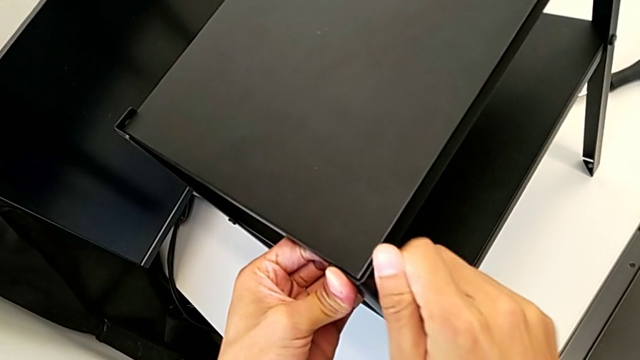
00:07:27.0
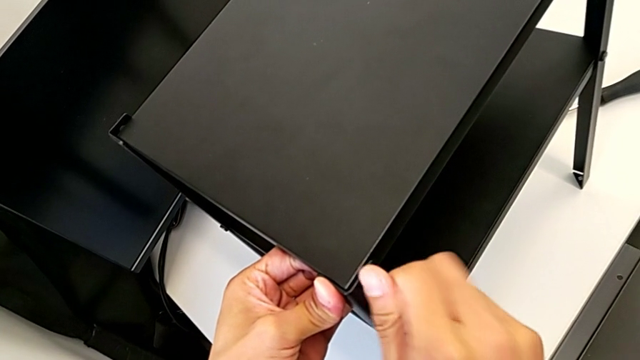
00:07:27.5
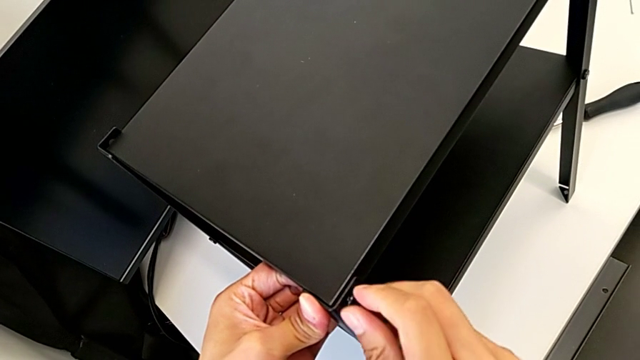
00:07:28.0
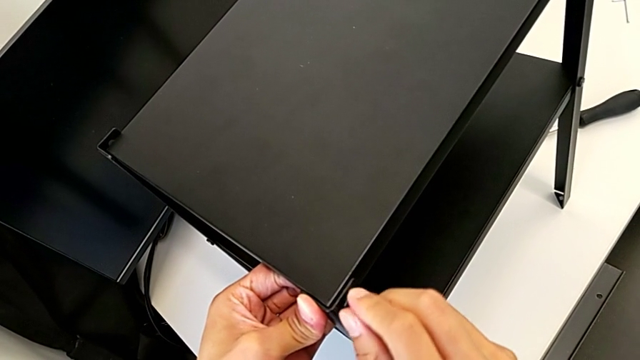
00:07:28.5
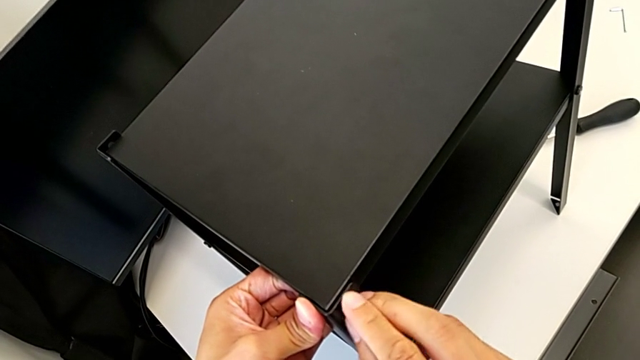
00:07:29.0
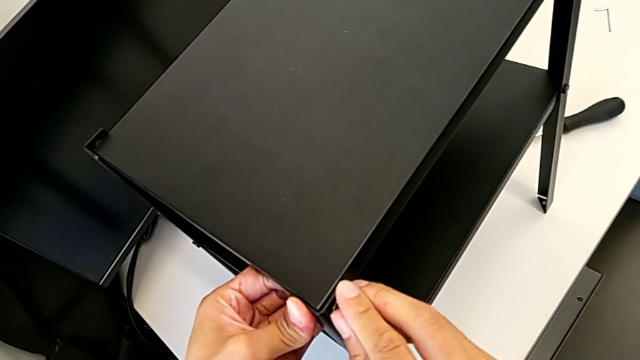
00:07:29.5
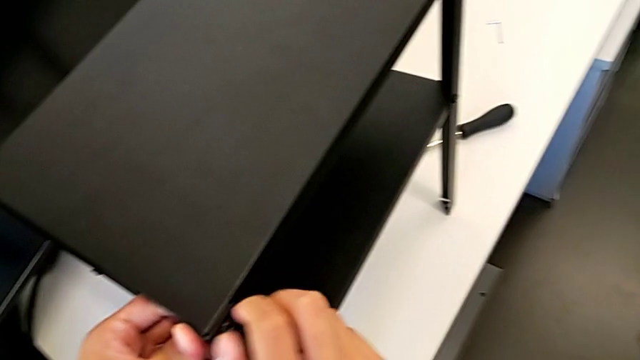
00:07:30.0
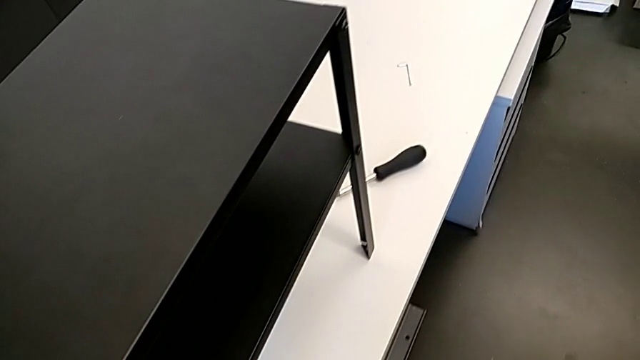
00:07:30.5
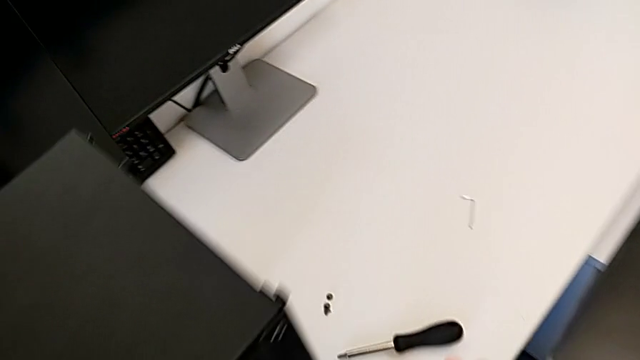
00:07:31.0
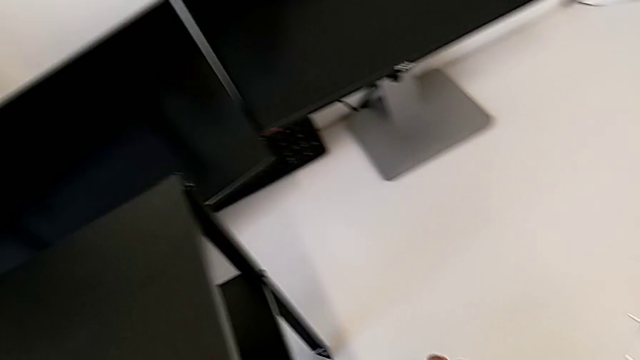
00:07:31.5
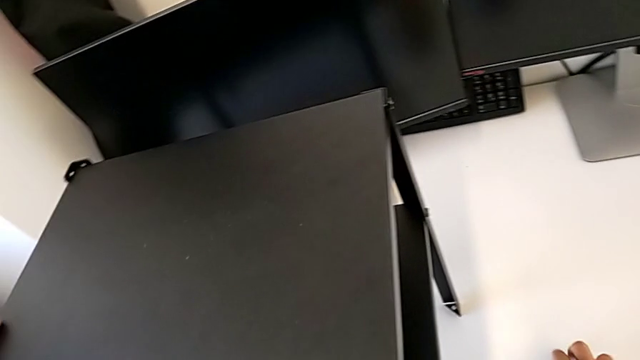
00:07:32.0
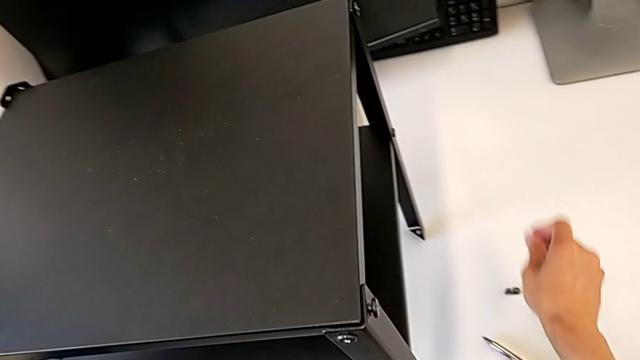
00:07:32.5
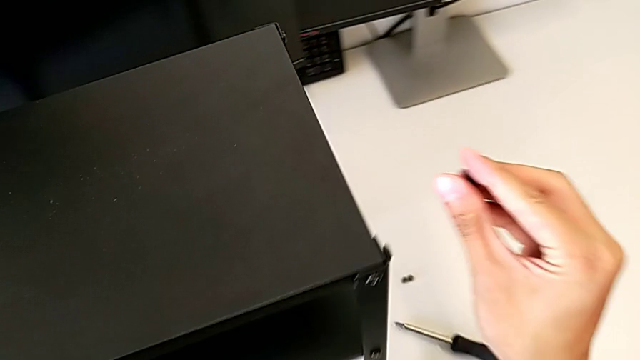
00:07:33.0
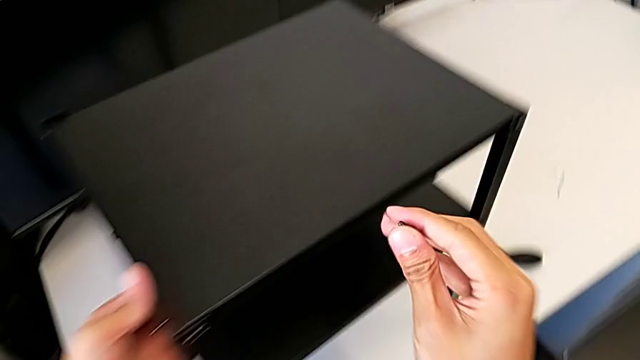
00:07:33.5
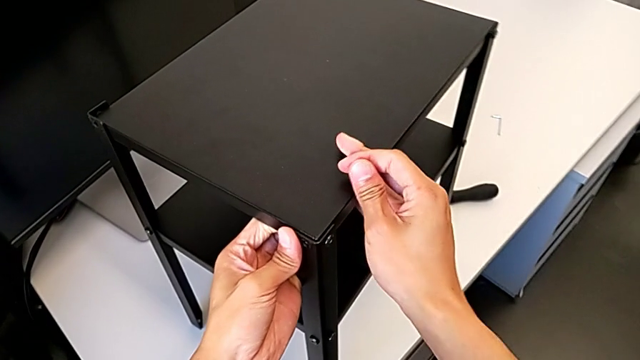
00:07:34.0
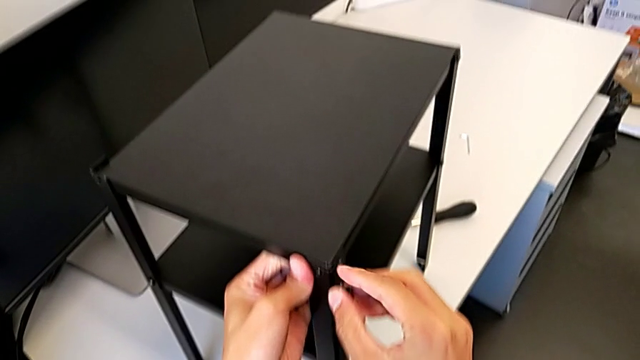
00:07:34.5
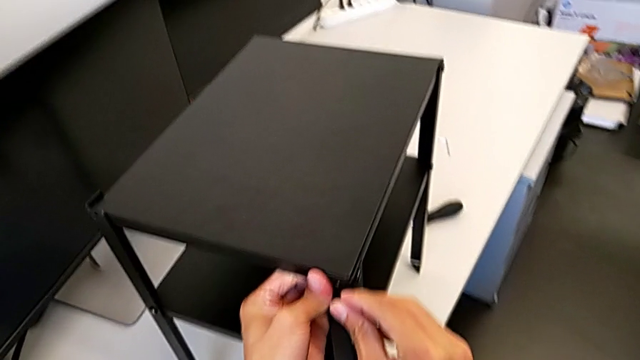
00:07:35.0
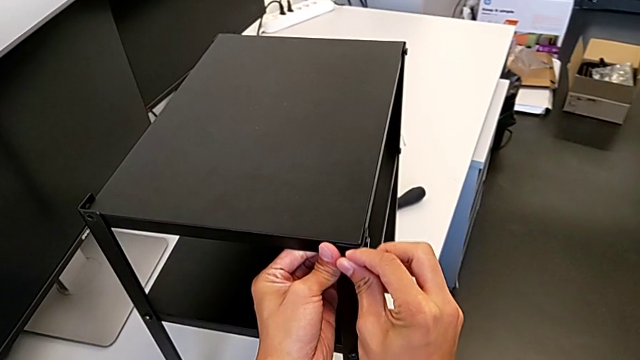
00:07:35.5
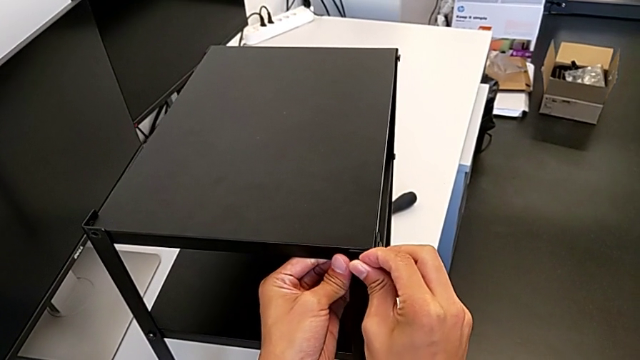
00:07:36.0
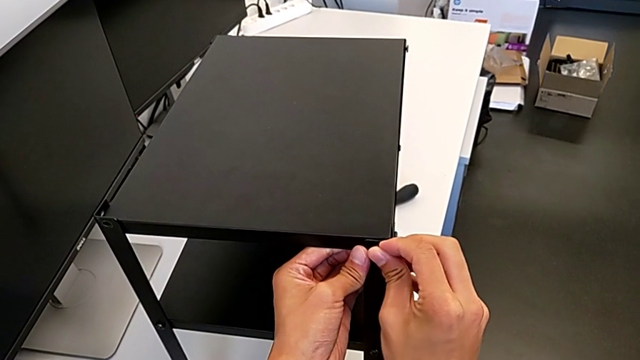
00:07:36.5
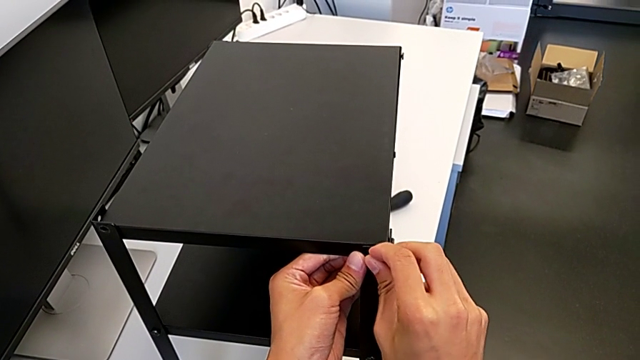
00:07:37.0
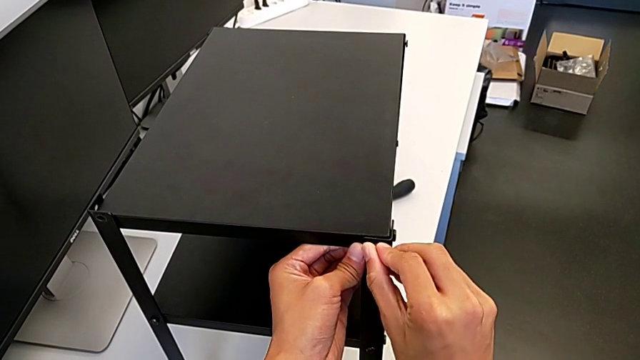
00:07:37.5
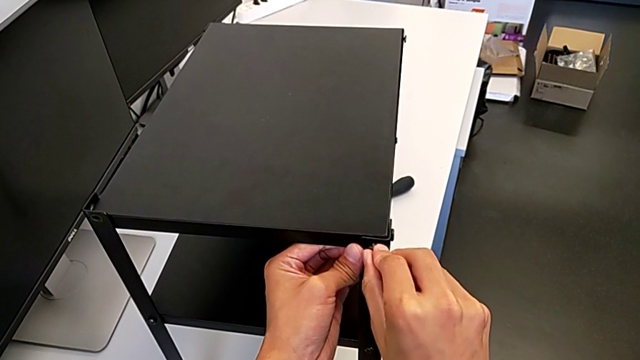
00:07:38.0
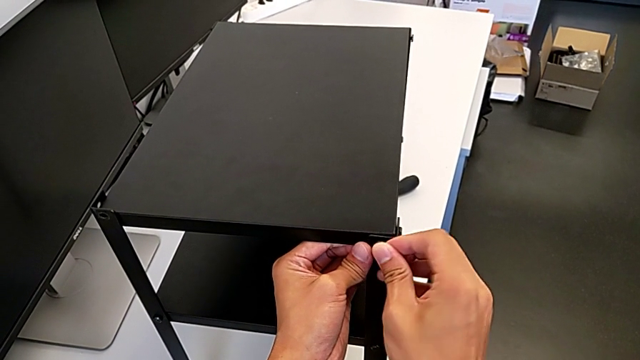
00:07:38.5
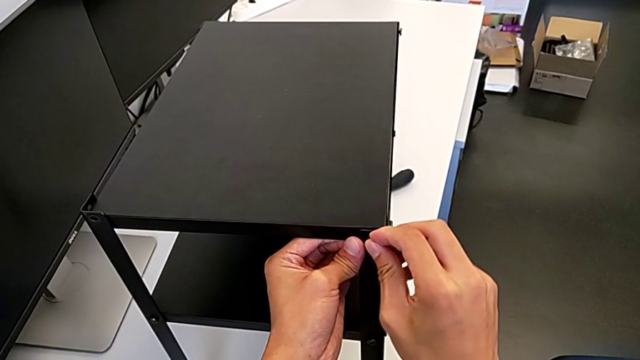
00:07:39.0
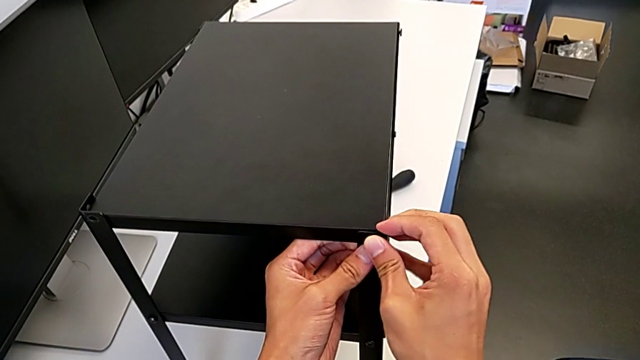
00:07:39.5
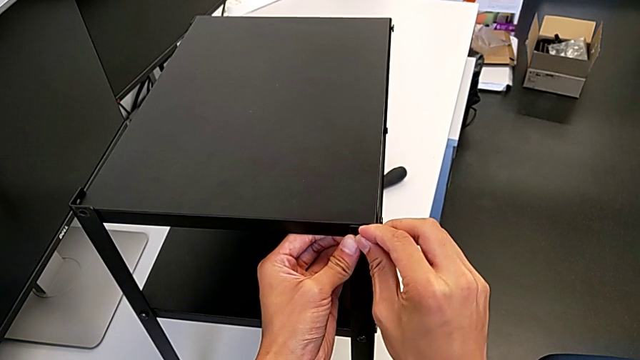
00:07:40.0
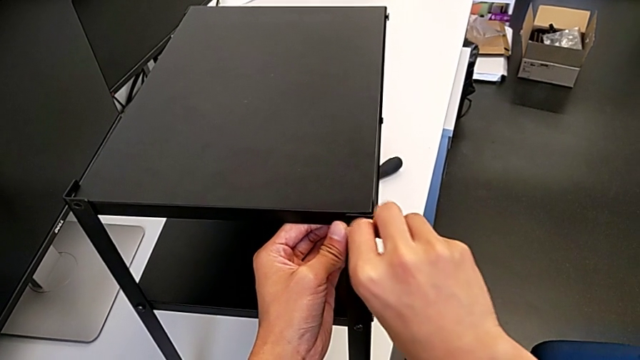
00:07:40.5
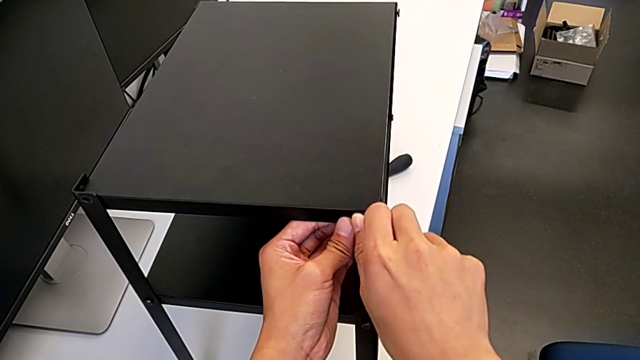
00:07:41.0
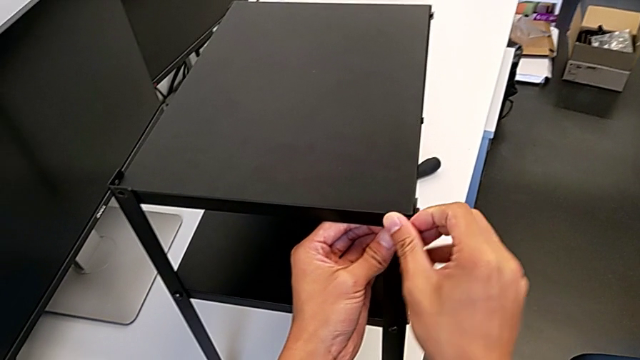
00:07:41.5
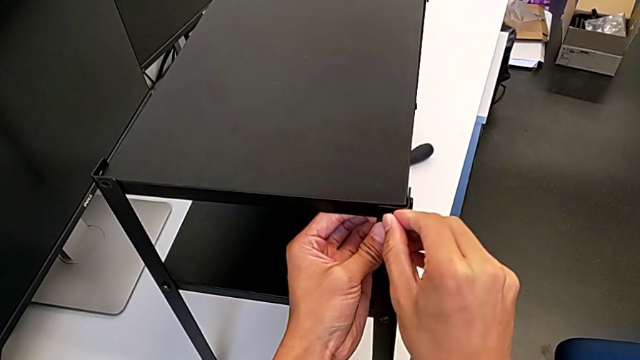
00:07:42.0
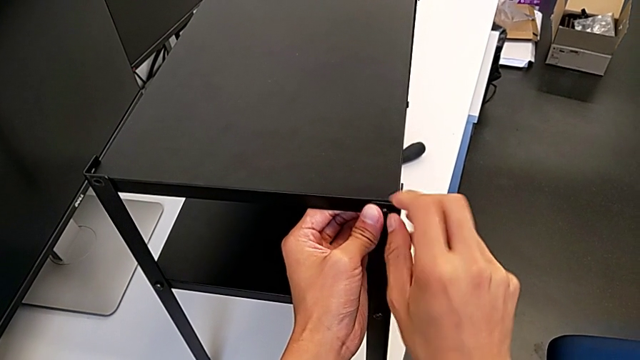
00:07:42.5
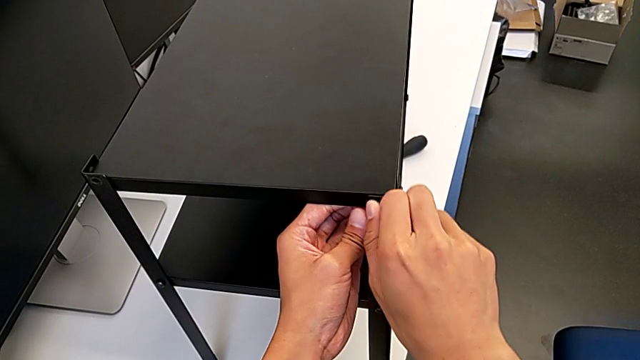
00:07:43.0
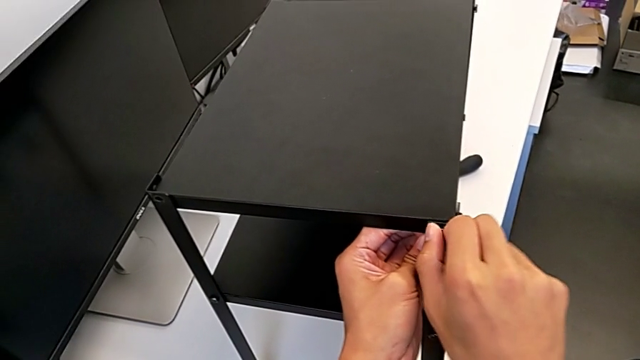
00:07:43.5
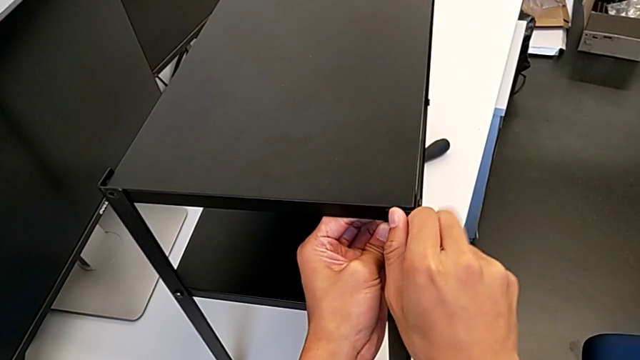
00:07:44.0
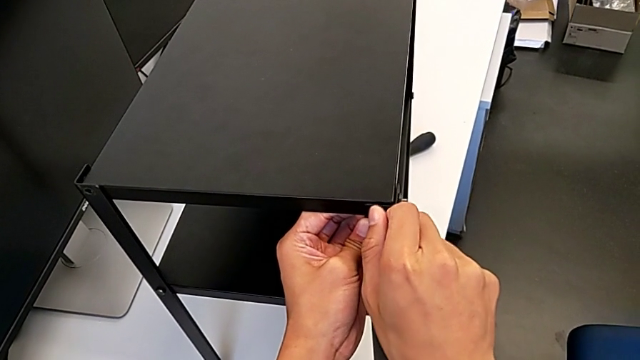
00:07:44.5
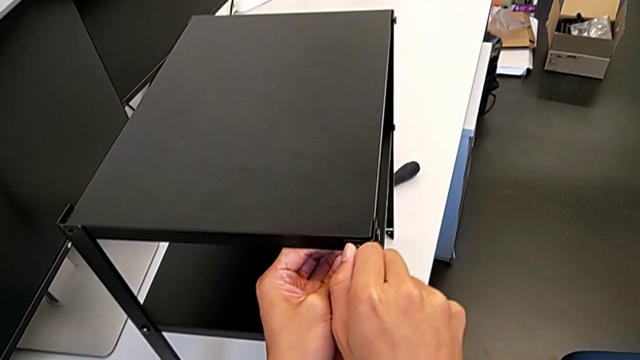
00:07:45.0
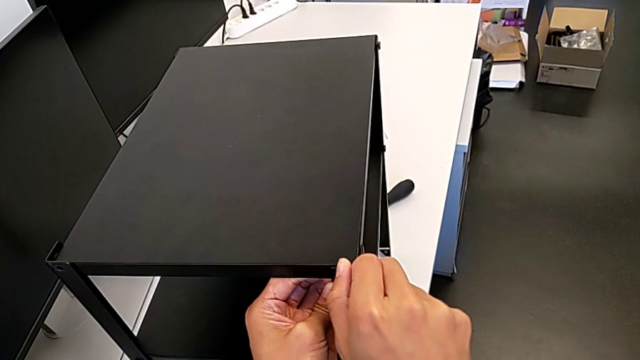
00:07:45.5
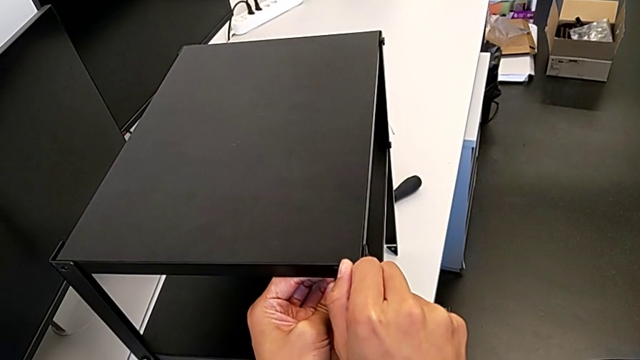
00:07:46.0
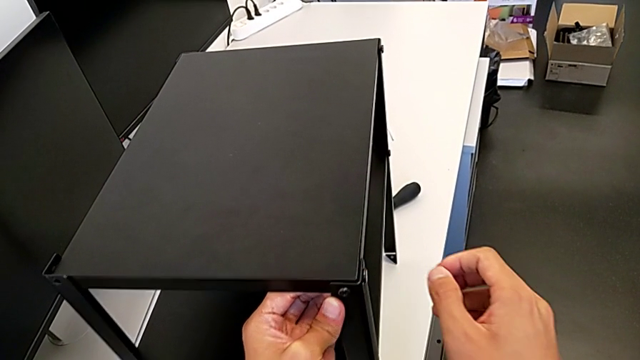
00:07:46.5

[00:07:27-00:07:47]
The camera wearer is screwing the third leg into the top of the table. They keep screwing the first hex socket head, lift the hex socket head and screw it.

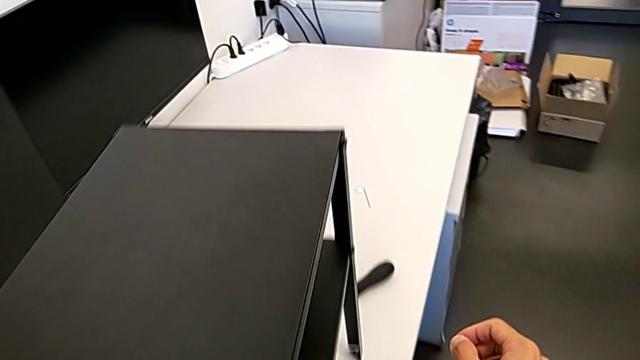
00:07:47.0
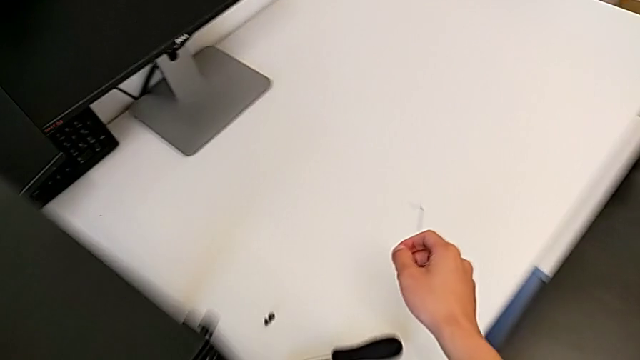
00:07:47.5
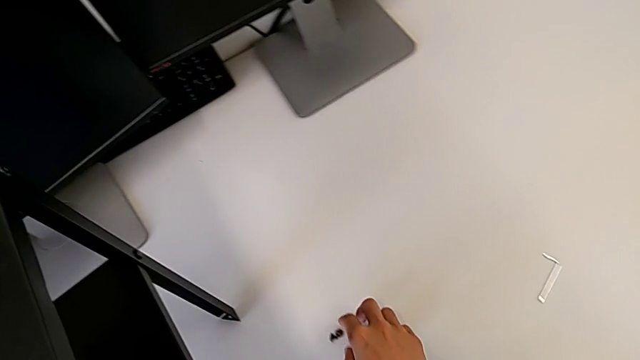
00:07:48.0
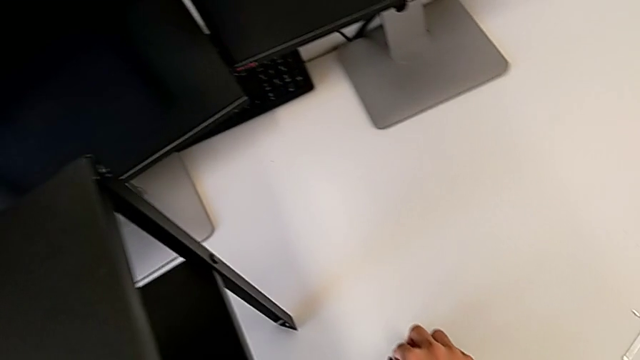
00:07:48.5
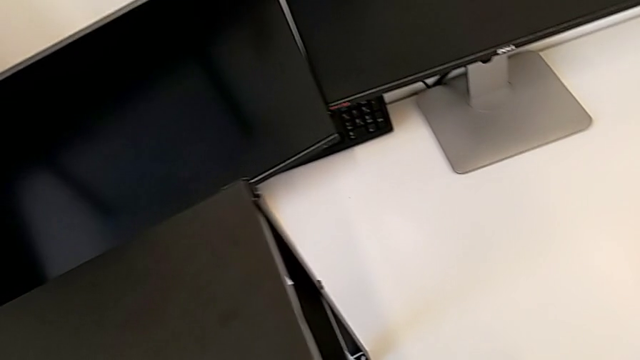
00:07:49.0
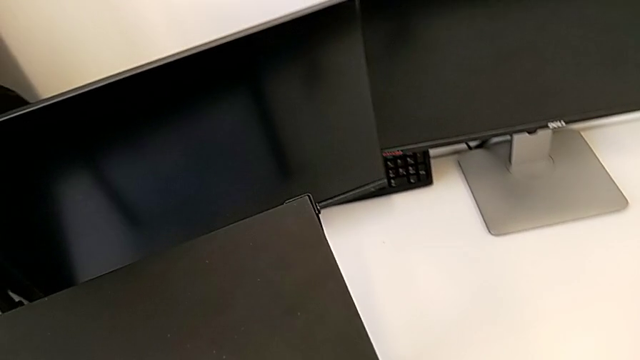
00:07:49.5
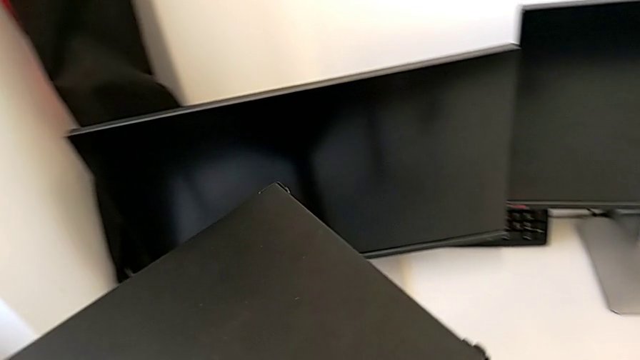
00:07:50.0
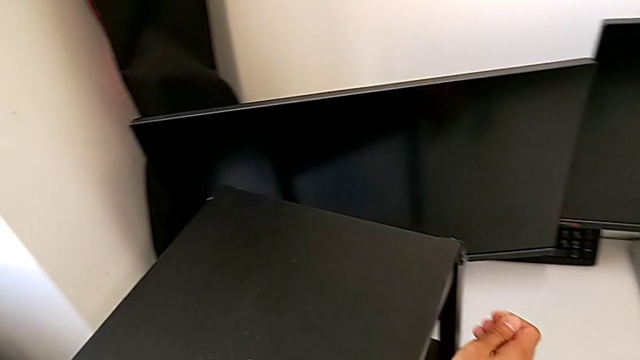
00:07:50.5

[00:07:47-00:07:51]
The camera wearer is screwing the fourth leg into the top of the table. They begin to screw the first hex socket head.
